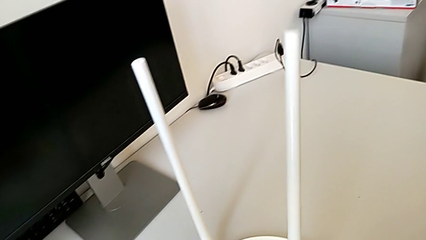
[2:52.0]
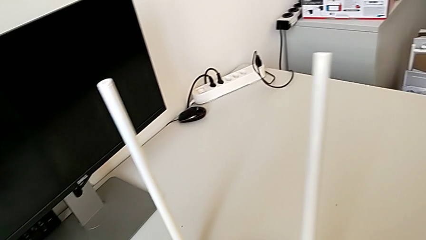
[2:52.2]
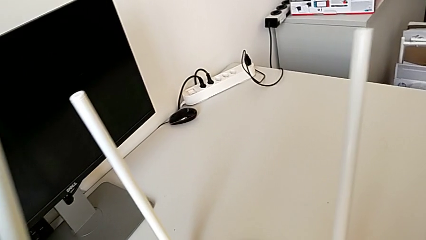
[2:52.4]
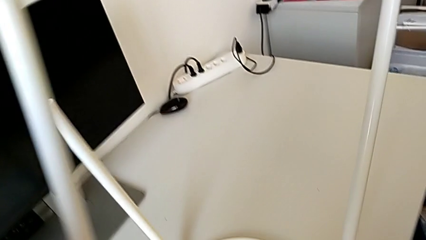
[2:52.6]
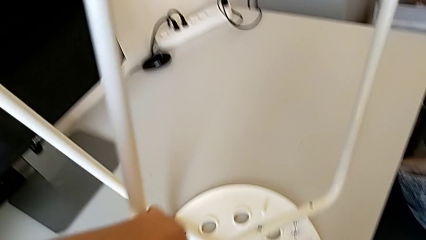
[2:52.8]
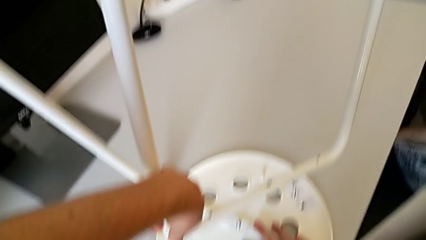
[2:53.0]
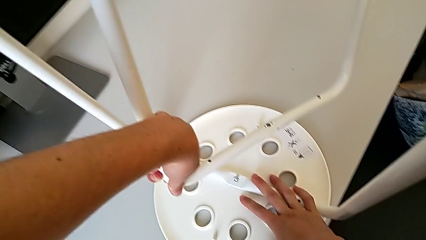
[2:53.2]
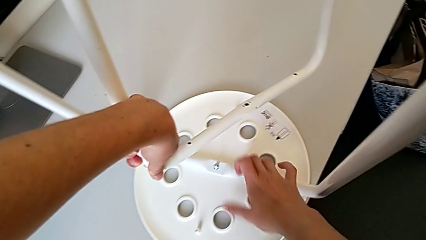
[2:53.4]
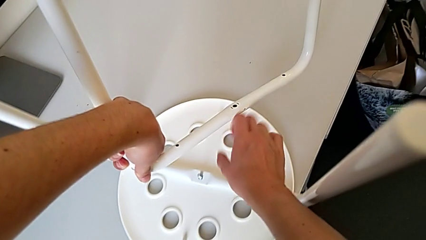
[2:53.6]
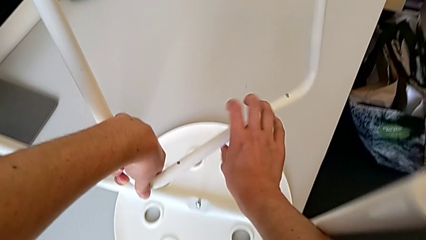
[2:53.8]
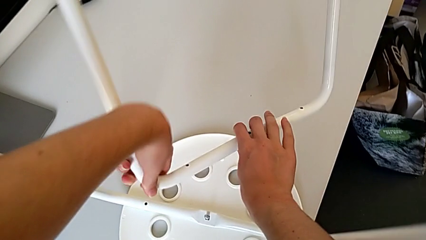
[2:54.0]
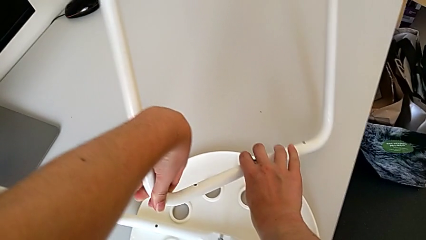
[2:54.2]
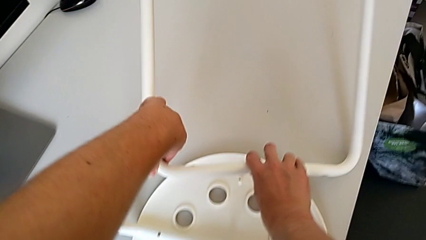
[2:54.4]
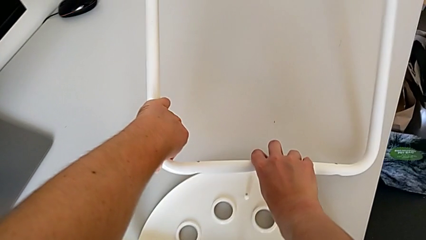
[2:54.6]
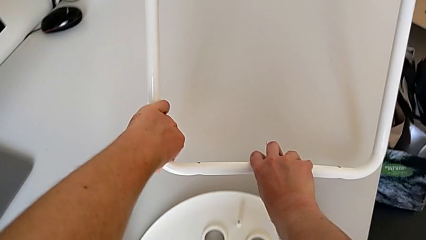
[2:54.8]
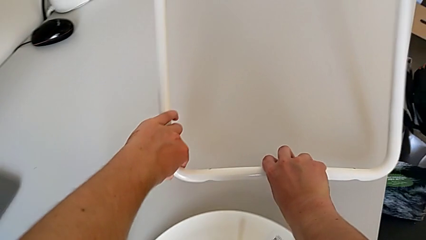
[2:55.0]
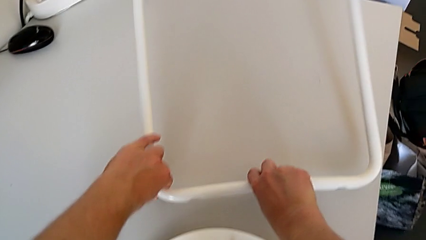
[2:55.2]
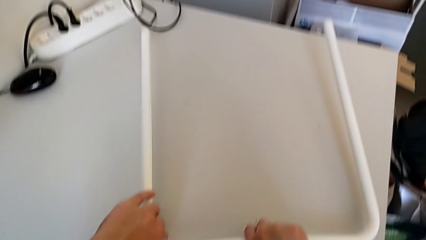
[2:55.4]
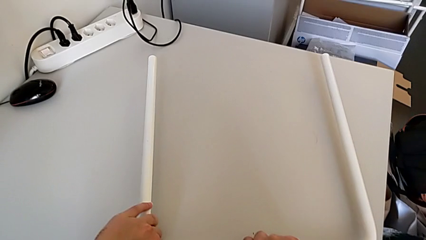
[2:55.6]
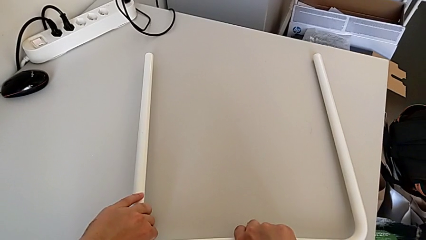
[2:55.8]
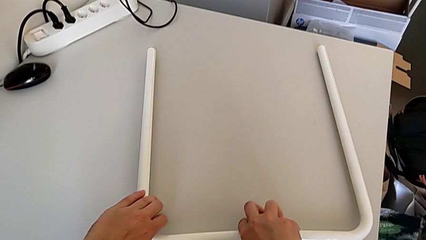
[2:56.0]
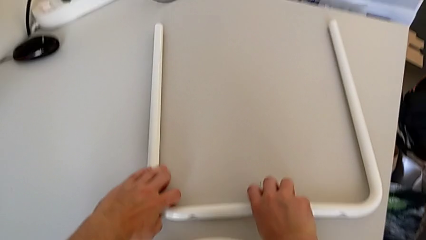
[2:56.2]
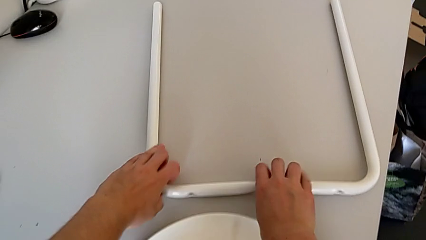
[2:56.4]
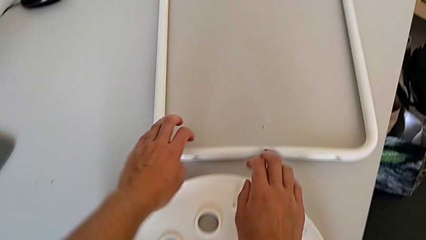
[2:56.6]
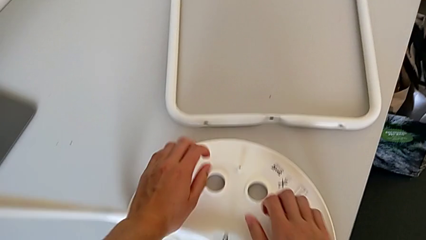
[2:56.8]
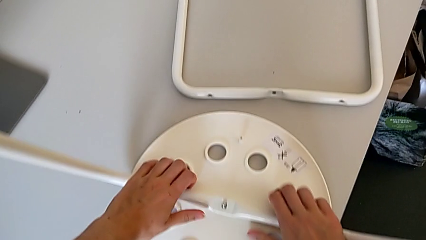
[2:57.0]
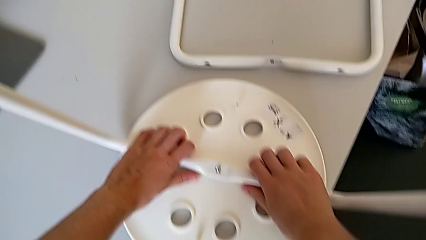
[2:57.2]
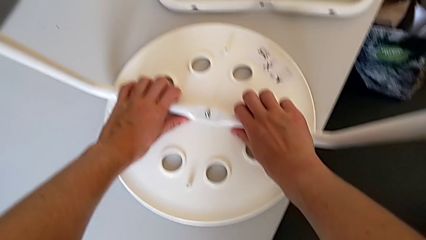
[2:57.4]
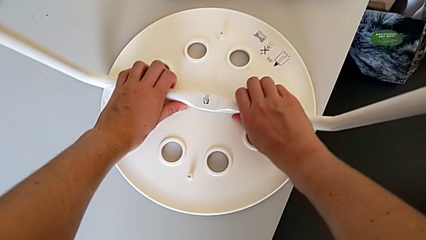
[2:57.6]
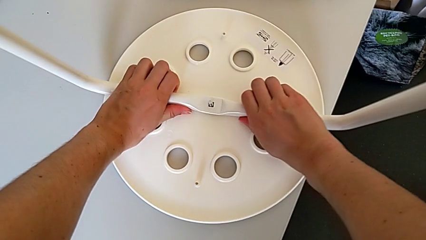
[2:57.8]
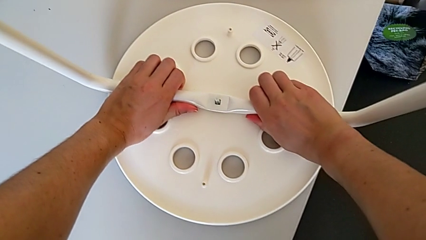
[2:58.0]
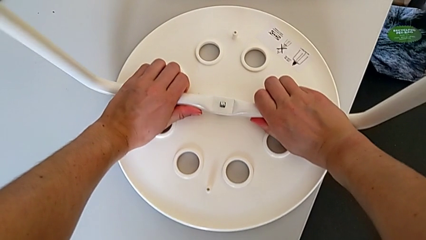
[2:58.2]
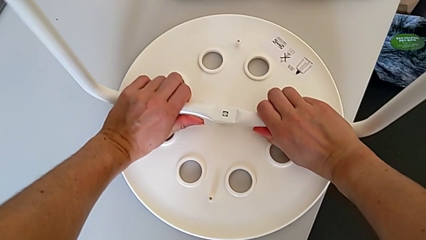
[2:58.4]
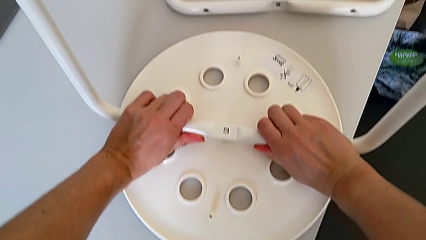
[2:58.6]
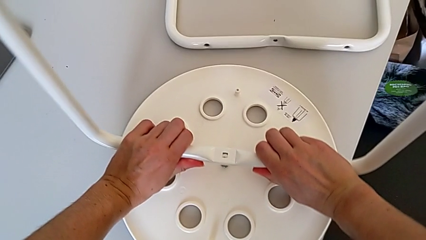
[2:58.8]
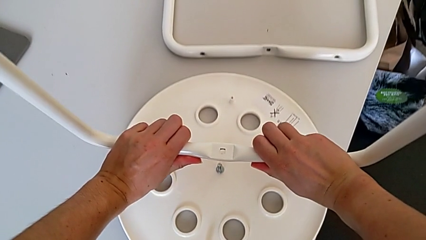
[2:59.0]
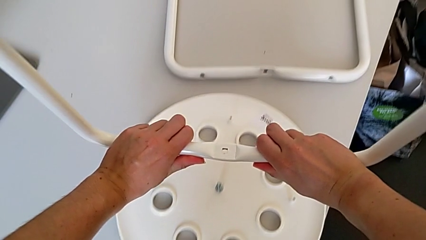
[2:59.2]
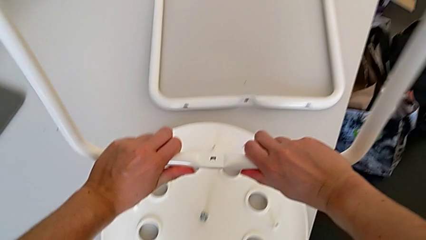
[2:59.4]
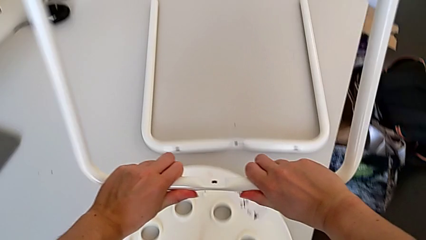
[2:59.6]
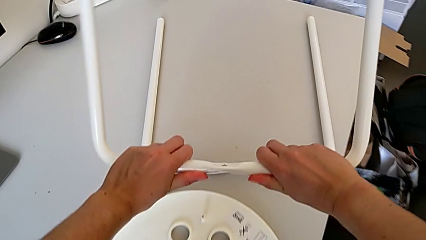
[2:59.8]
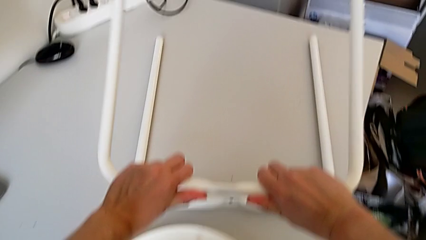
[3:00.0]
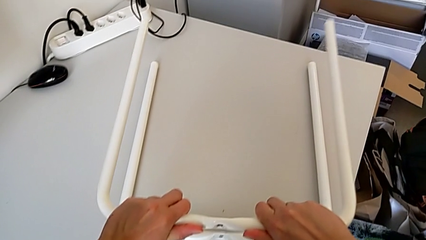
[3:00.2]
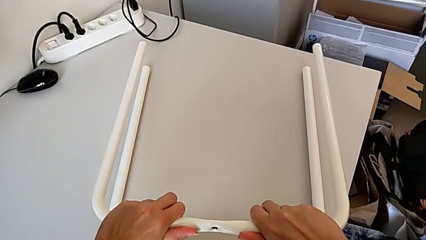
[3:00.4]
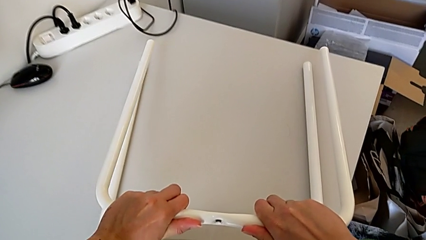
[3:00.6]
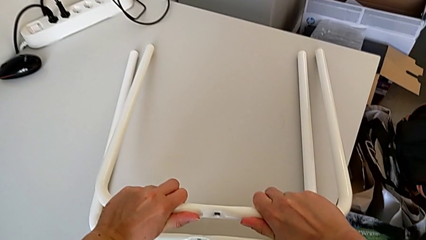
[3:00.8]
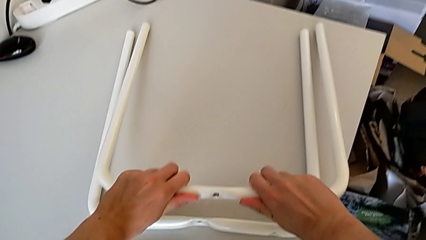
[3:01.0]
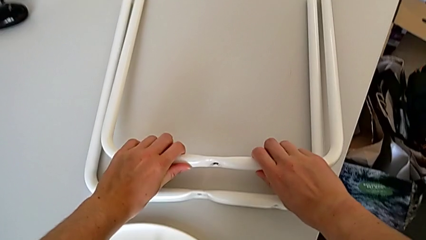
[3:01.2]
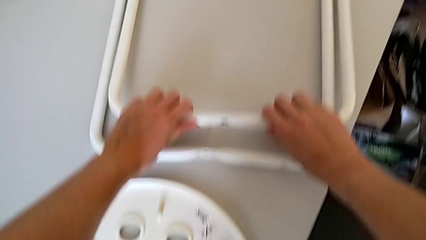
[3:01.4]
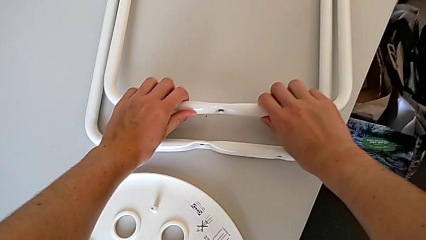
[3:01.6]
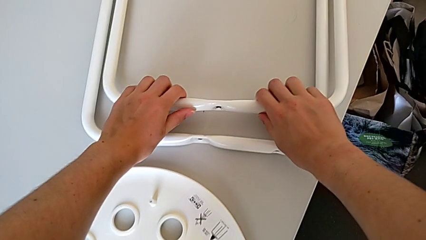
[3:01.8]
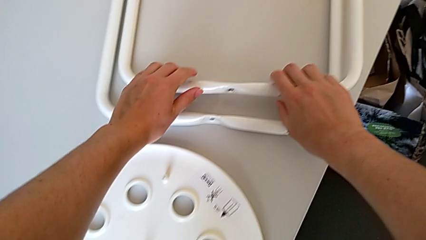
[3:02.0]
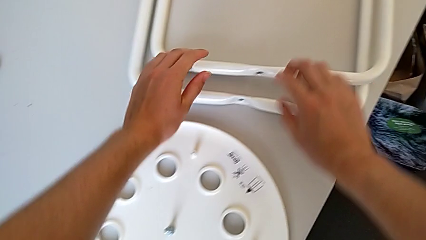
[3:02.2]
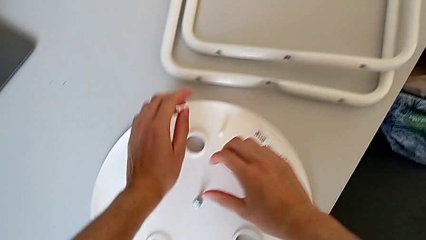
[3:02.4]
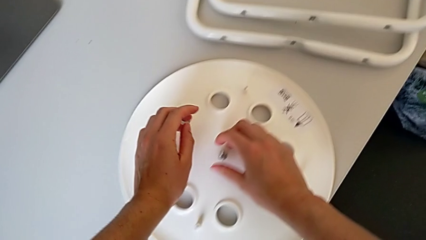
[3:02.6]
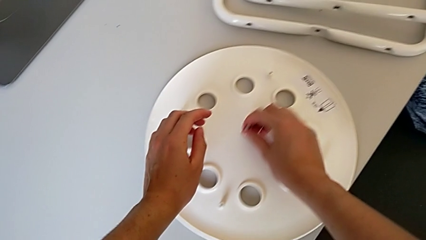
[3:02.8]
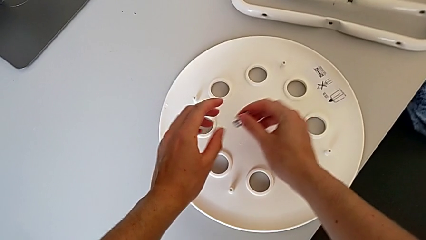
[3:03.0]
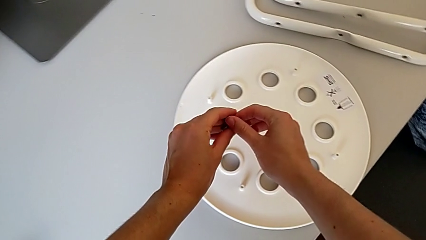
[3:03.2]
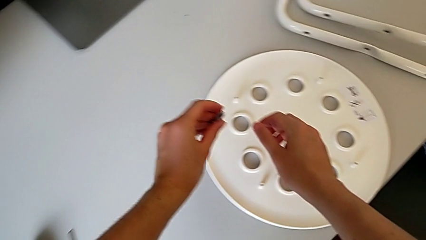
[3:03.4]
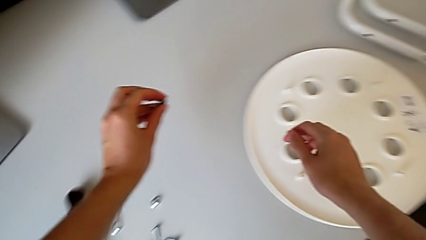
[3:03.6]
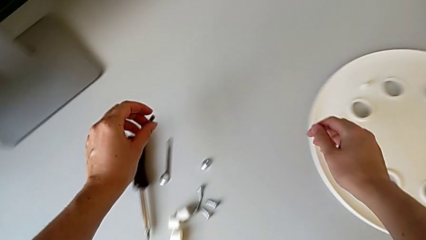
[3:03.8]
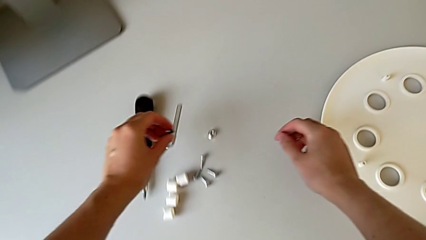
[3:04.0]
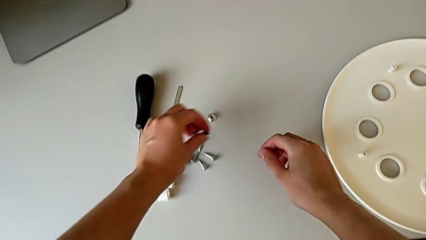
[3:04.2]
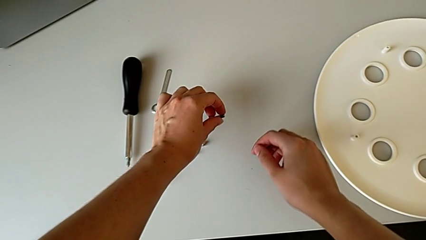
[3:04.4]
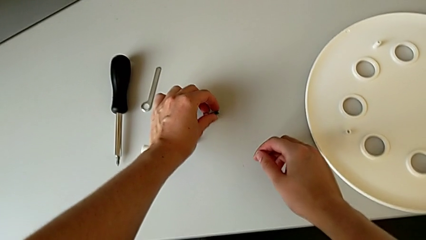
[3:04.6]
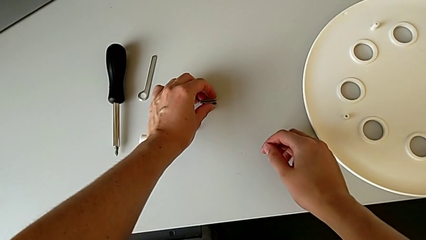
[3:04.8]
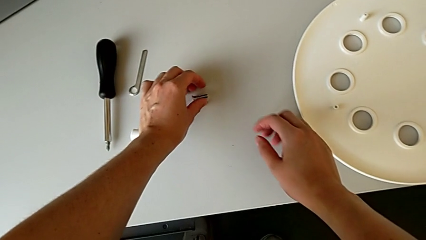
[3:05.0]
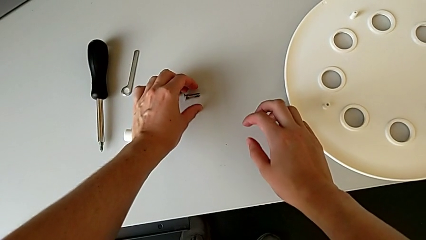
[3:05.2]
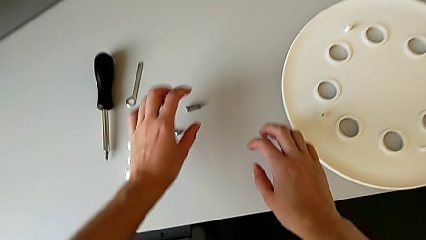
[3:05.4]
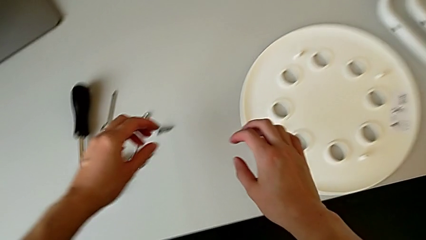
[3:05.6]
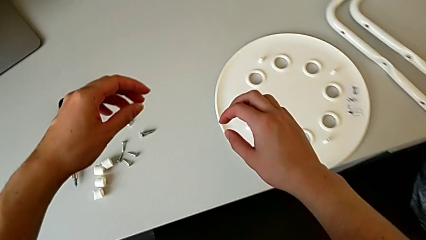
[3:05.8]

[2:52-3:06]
The camera wearer is disassembling the legs. They lift the first leg, hold the leg, drop the first leg, grab the second leg, pull it, lift it, drop it, grab the bolt, lift it and drop it.
